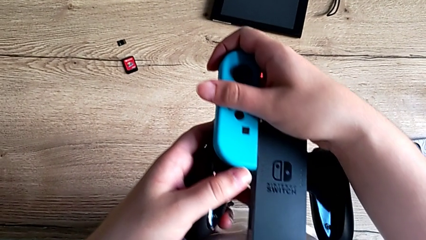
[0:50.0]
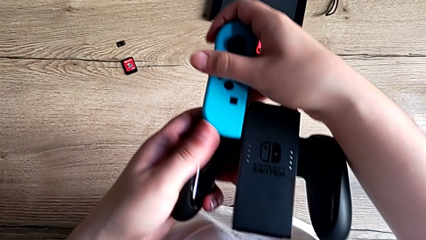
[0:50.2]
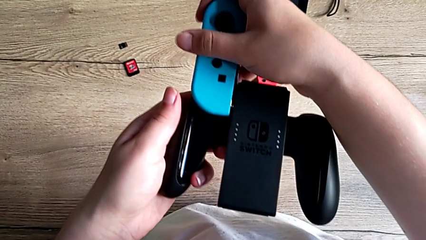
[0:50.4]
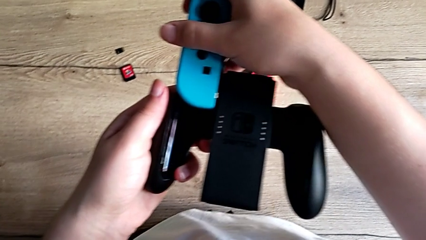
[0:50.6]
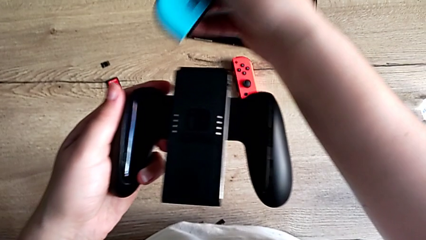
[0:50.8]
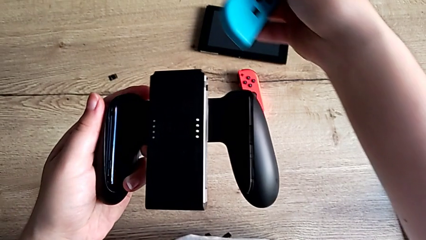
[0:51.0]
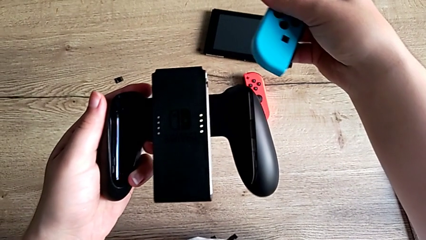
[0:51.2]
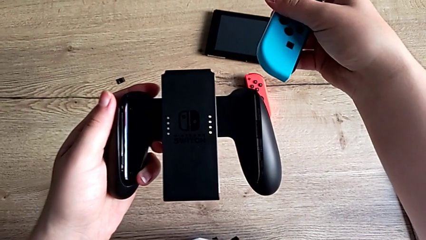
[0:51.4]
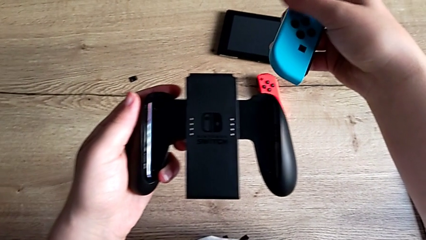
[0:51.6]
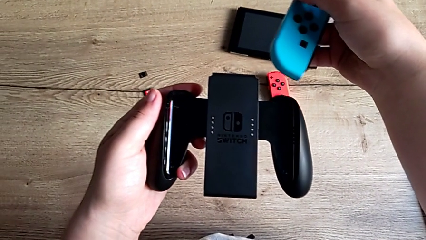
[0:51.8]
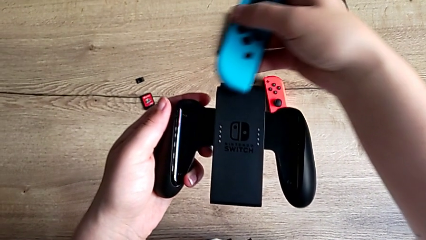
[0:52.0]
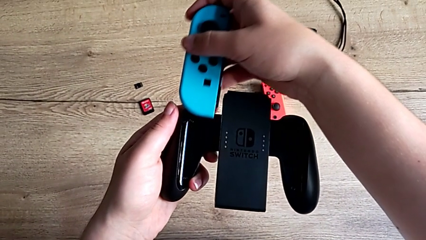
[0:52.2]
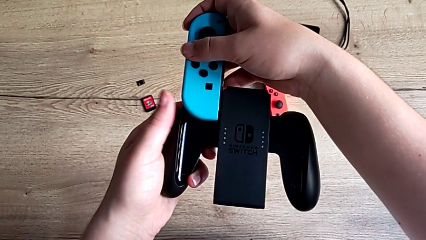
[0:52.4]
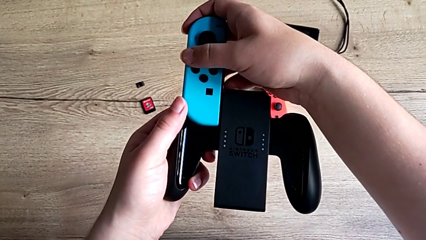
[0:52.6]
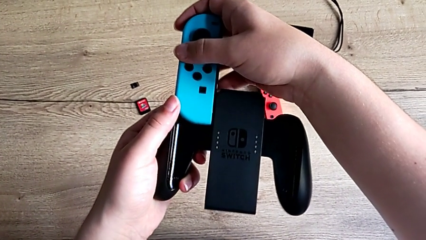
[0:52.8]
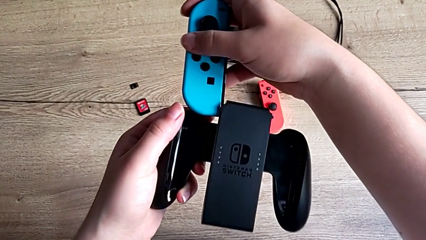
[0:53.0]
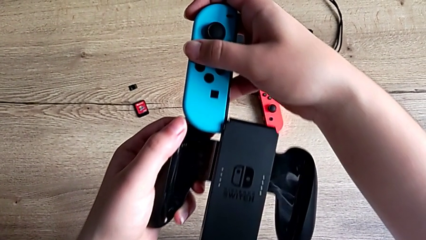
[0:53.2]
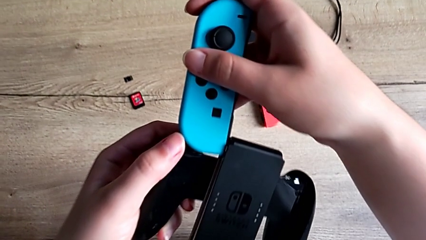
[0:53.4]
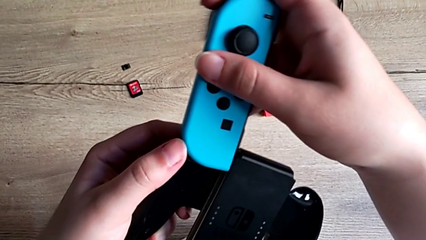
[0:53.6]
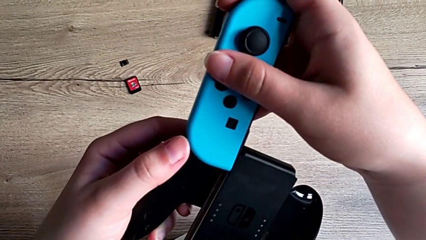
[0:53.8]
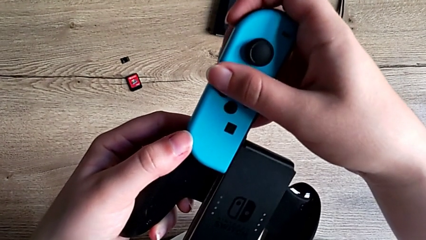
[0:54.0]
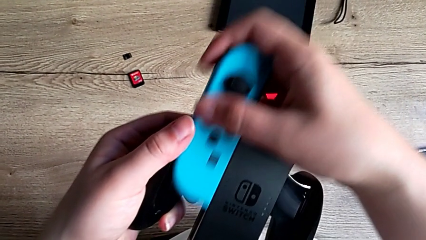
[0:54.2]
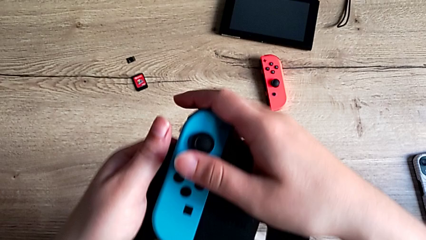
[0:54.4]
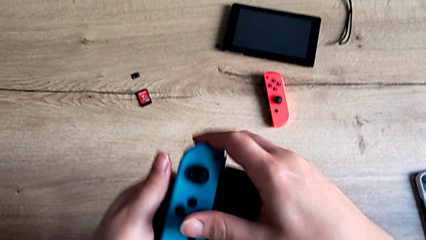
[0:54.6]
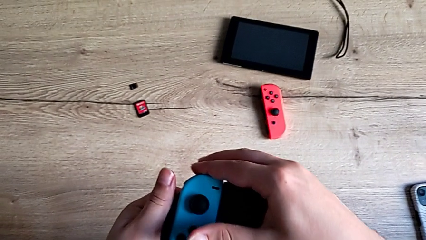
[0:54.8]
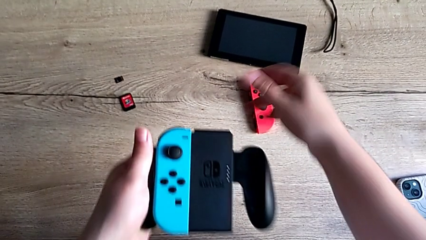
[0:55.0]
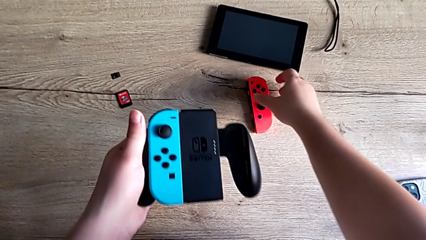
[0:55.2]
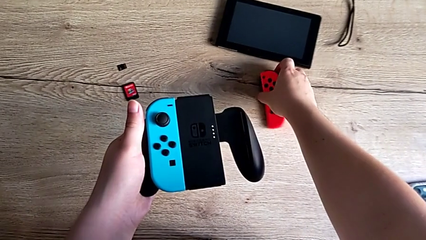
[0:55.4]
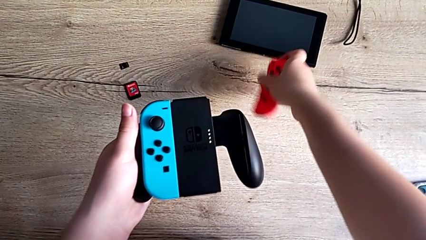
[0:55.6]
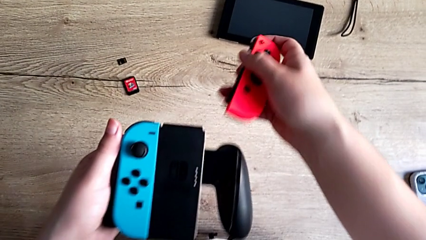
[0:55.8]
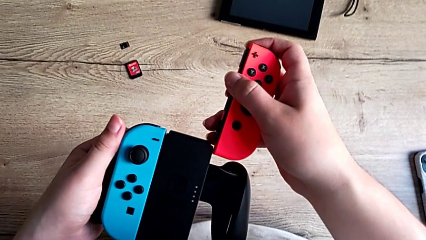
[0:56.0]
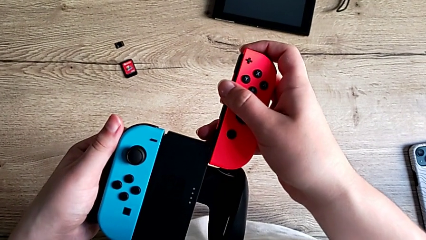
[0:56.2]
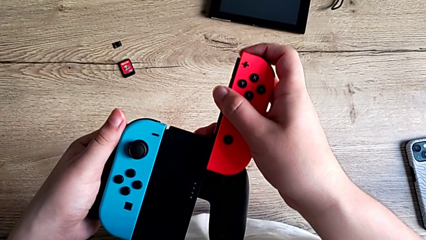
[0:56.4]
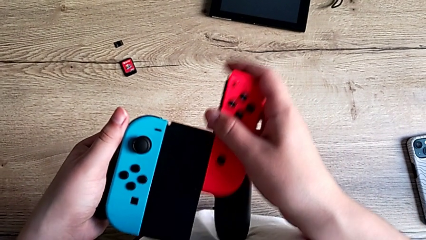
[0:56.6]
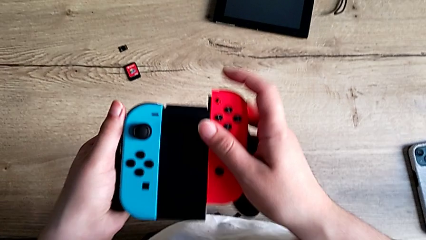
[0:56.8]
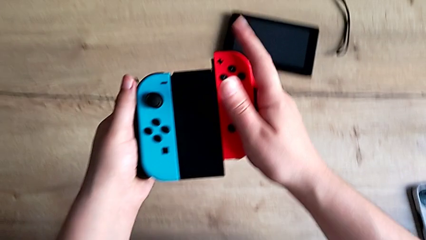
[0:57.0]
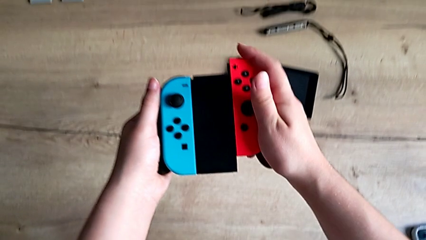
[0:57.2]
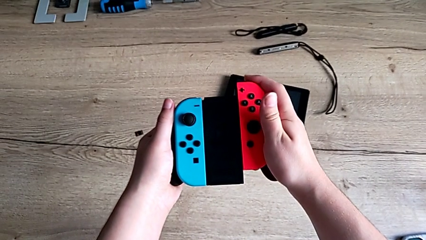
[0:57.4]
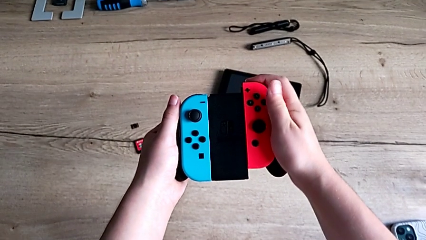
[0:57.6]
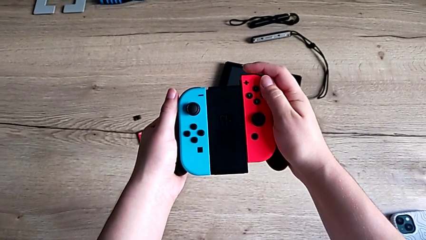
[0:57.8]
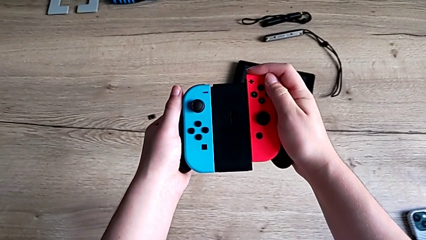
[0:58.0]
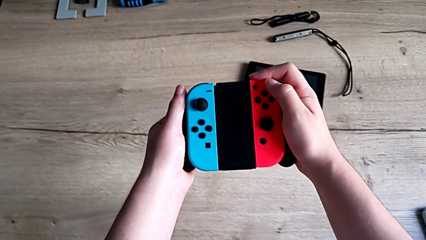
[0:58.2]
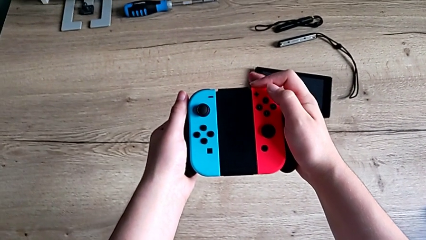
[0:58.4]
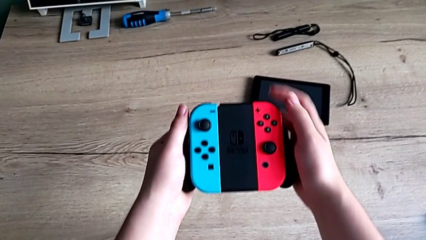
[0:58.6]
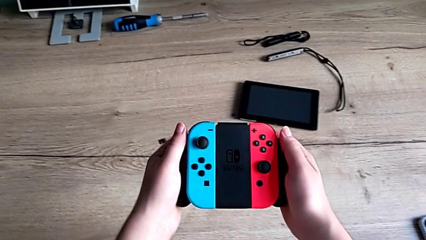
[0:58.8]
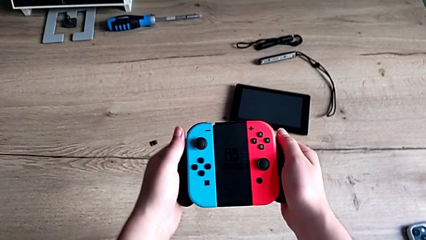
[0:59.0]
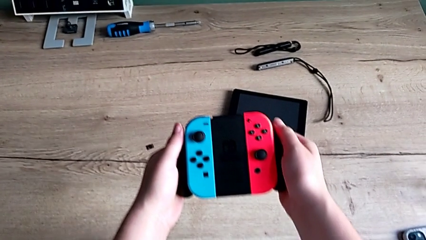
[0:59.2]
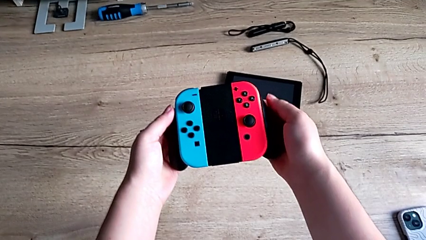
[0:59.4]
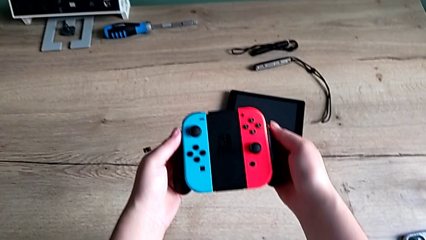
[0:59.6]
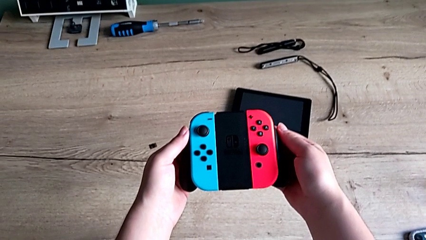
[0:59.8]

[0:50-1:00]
The camera wearer is attaching the joycons to the comfort grip. They keep inserting the blue Joy-Con controller and insert the red Joy-Con controller.

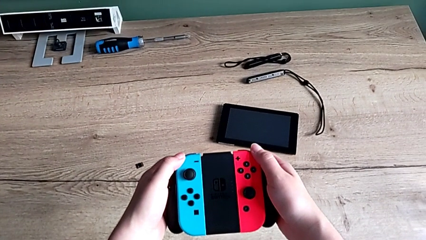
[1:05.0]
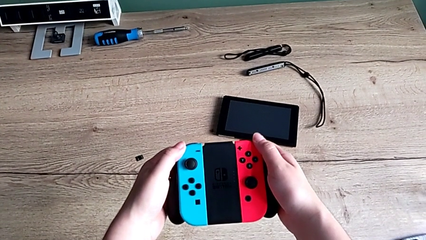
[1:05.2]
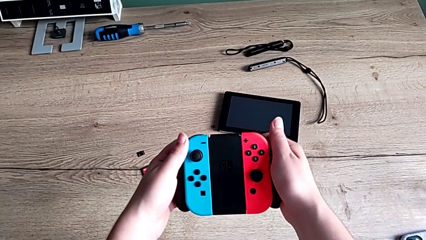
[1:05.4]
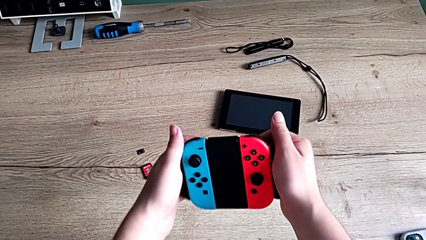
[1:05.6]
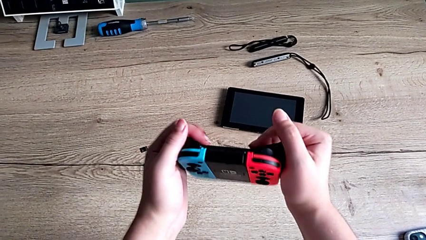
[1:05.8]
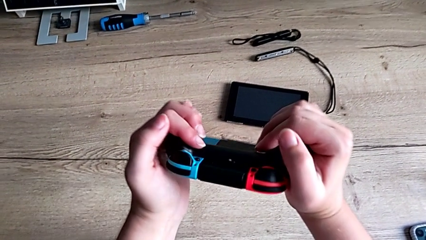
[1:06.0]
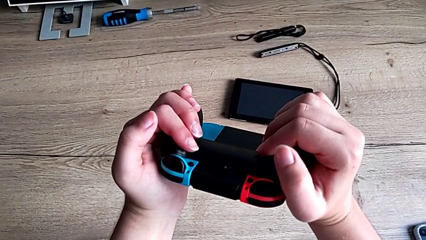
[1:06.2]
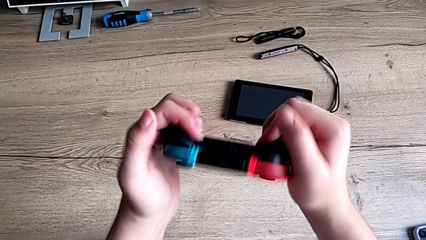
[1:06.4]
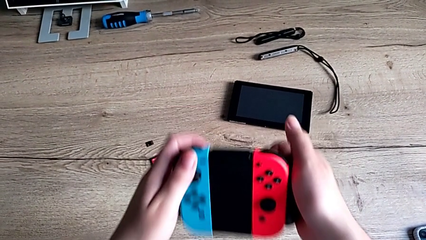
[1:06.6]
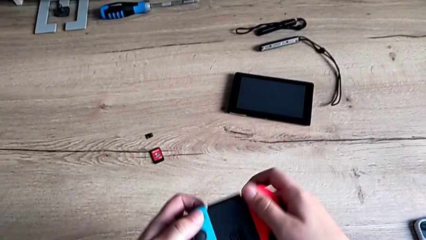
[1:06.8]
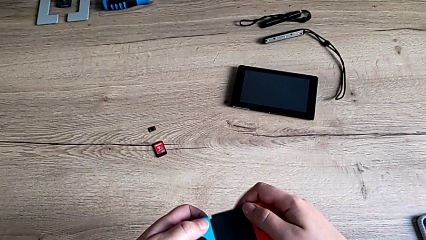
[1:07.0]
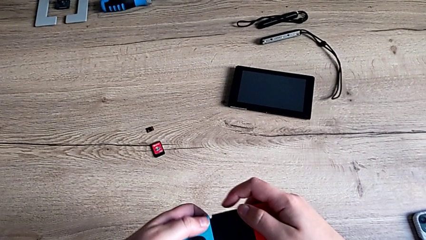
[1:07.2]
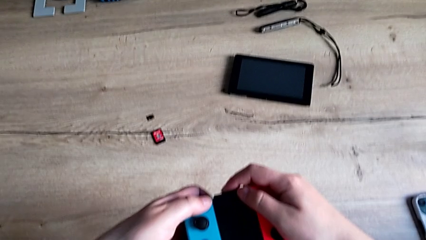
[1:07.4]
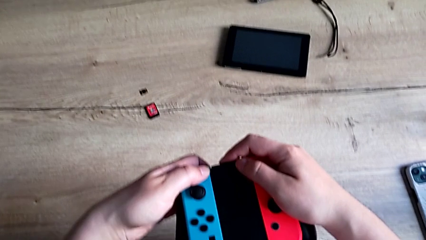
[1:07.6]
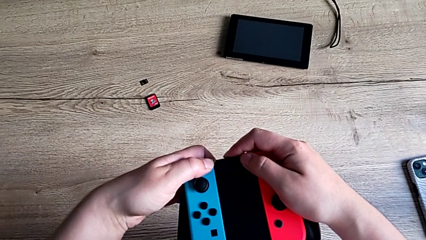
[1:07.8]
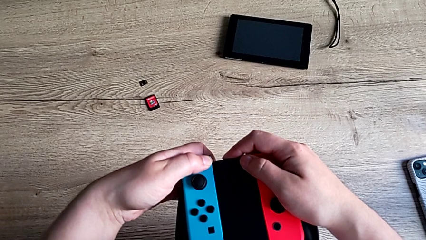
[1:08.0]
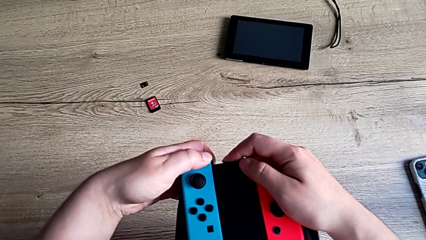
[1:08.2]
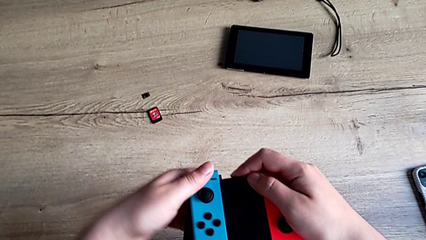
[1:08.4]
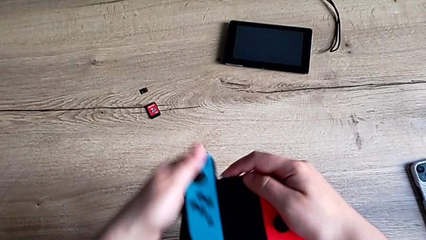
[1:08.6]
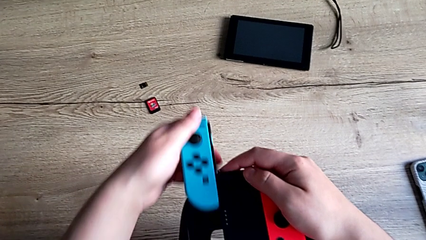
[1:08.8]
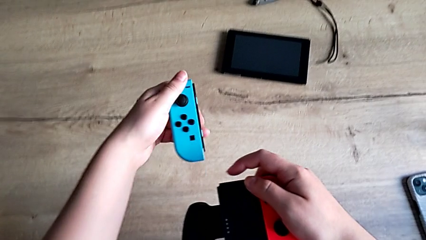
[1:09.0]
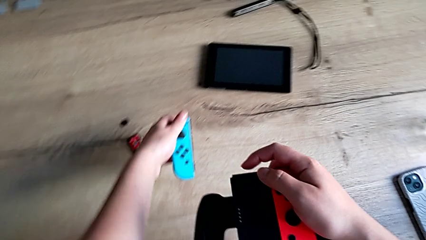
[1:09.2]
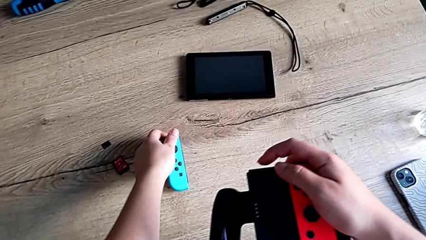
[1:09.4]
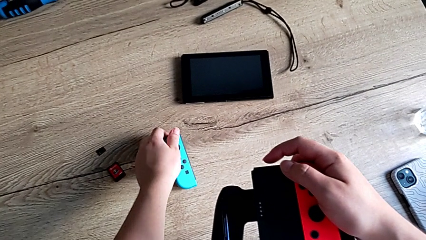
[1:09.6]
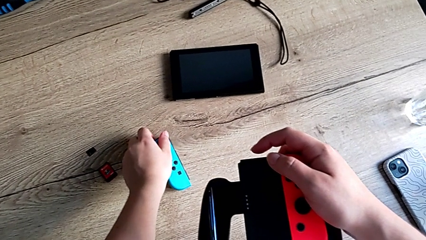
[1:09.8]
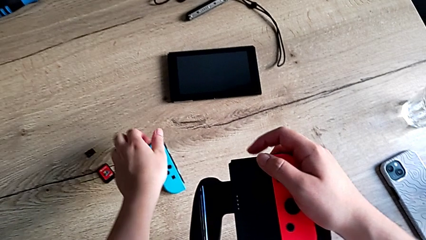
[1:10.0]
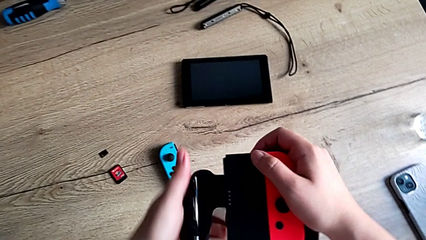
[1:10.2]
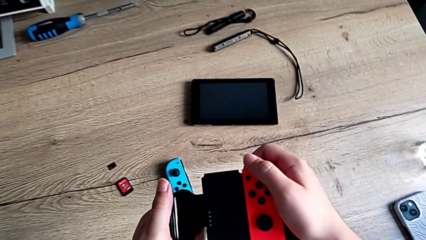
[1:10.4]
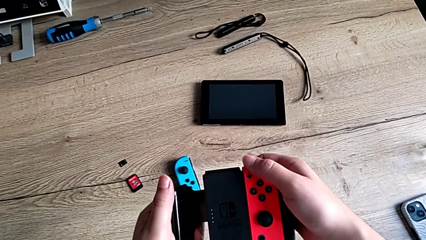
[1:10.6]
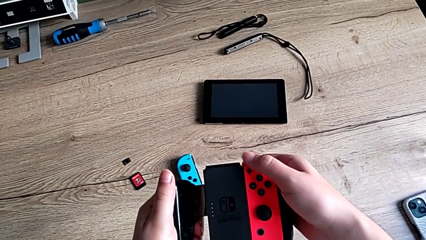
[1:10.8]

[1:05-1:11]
The camera wearer is detaching the joycons from the comfort grip. They withdraw the blue Joy-Con controller.
